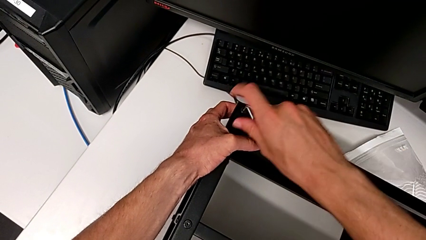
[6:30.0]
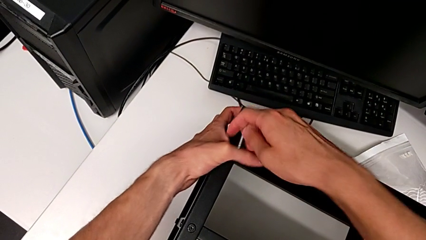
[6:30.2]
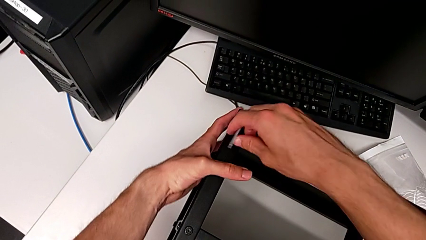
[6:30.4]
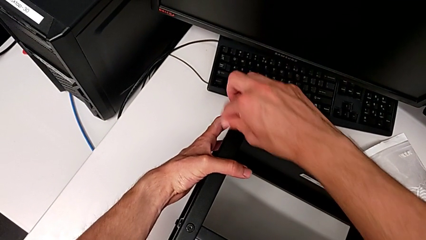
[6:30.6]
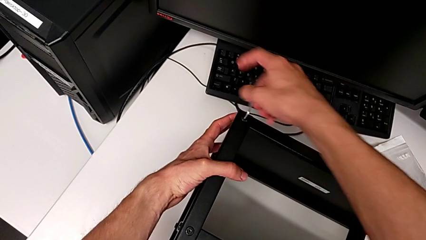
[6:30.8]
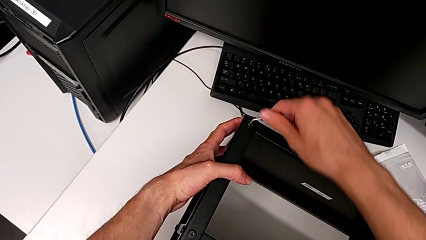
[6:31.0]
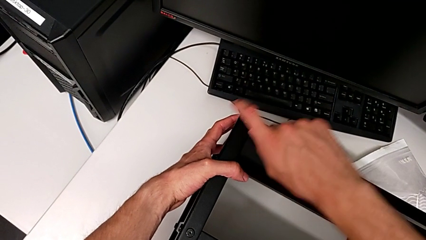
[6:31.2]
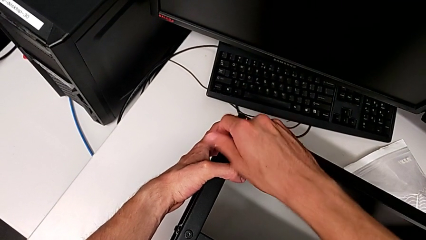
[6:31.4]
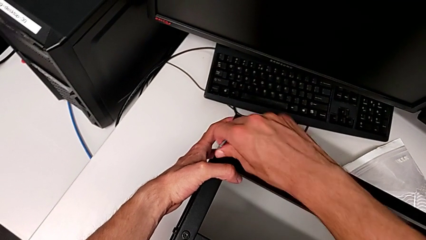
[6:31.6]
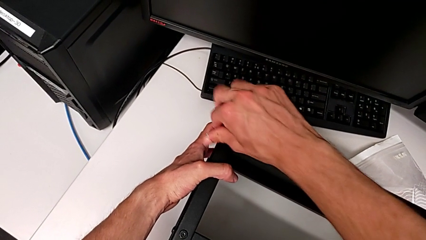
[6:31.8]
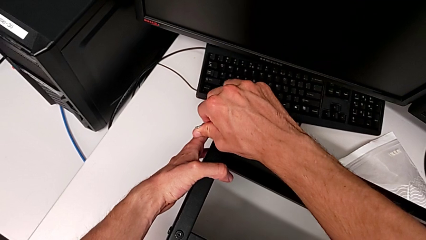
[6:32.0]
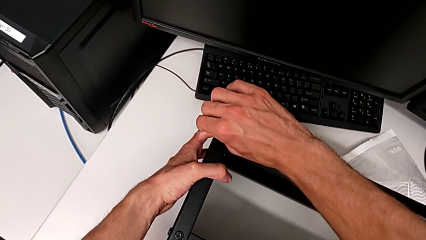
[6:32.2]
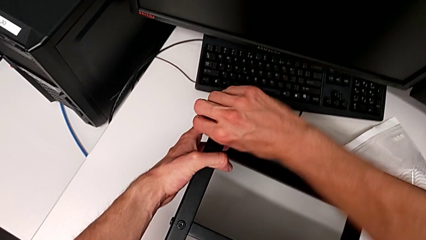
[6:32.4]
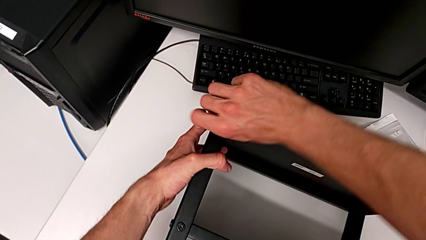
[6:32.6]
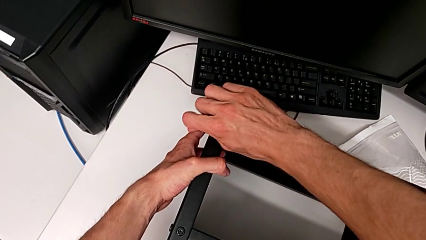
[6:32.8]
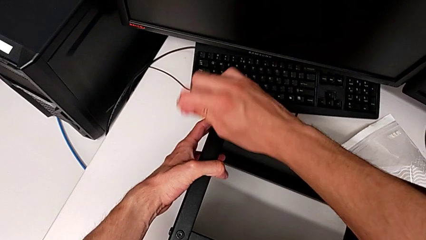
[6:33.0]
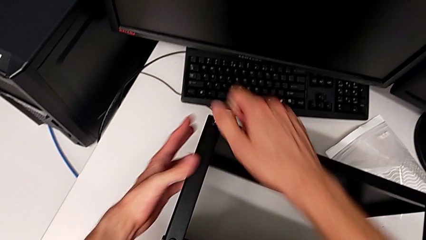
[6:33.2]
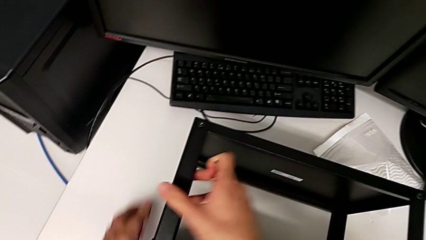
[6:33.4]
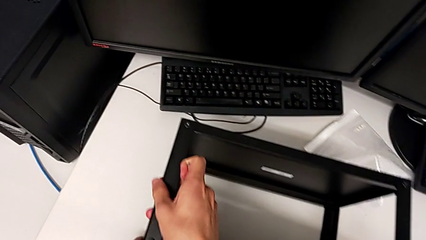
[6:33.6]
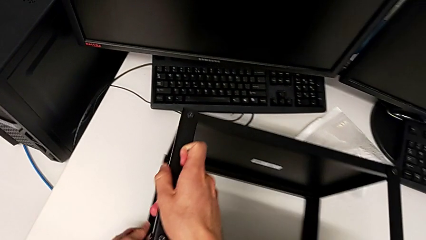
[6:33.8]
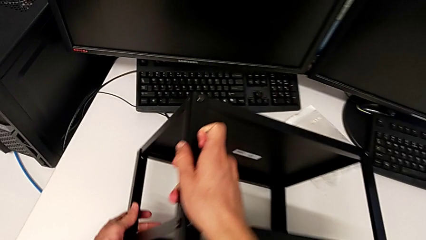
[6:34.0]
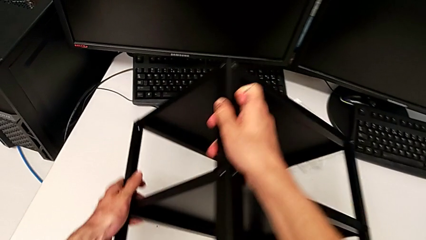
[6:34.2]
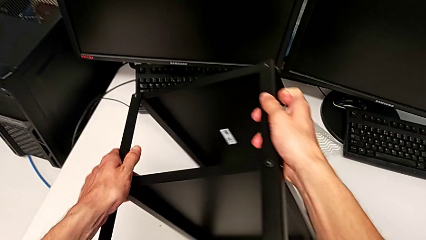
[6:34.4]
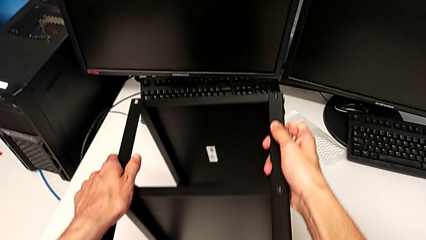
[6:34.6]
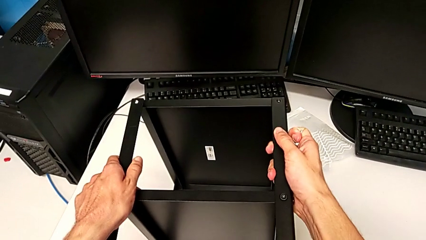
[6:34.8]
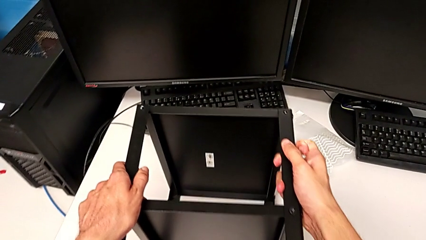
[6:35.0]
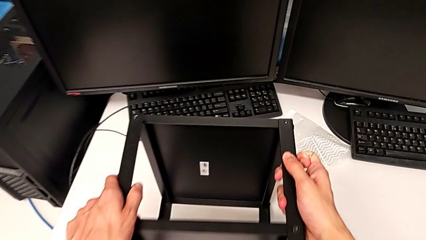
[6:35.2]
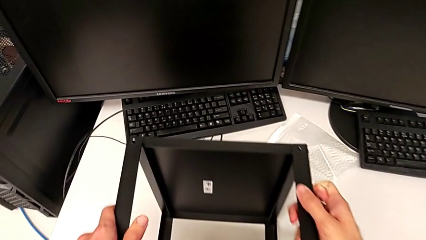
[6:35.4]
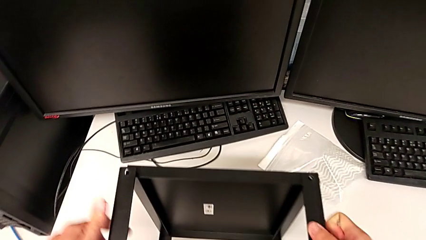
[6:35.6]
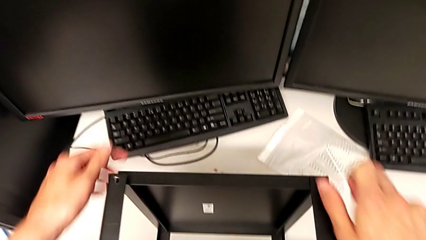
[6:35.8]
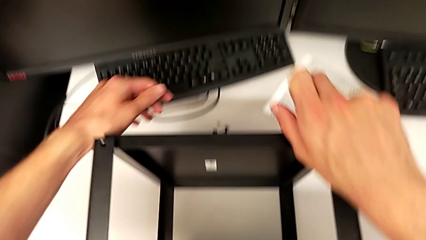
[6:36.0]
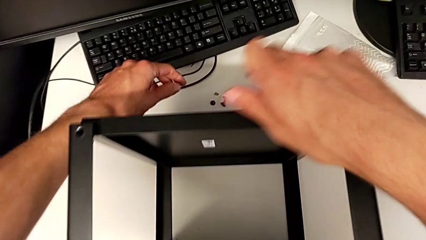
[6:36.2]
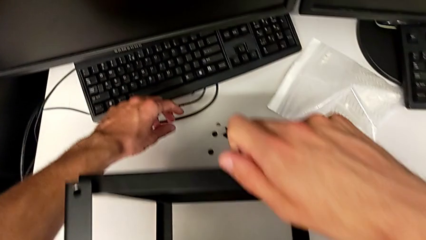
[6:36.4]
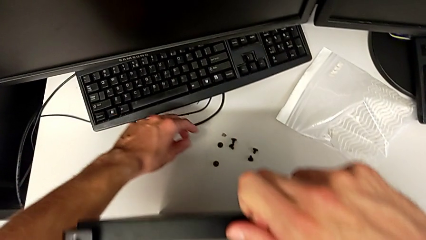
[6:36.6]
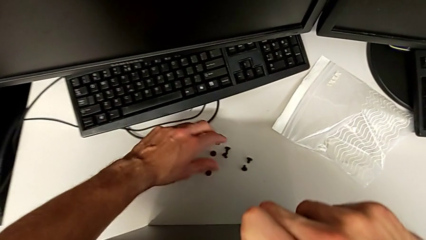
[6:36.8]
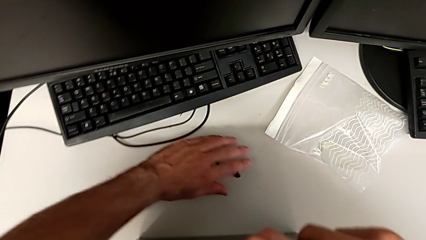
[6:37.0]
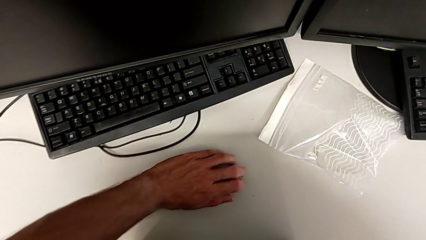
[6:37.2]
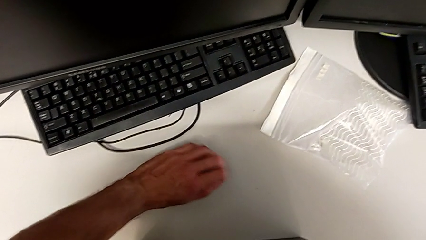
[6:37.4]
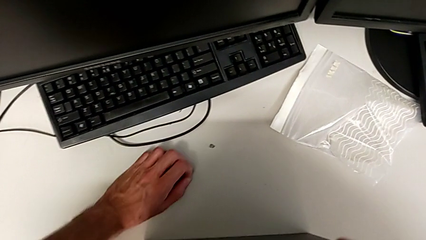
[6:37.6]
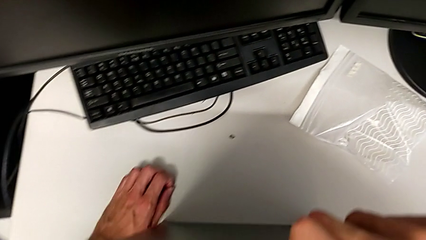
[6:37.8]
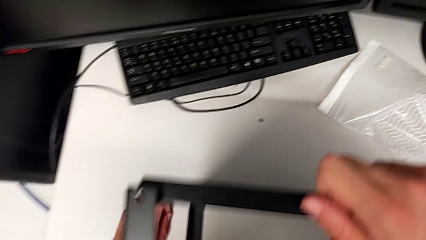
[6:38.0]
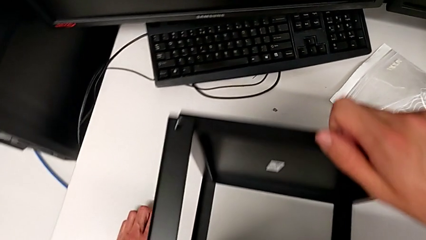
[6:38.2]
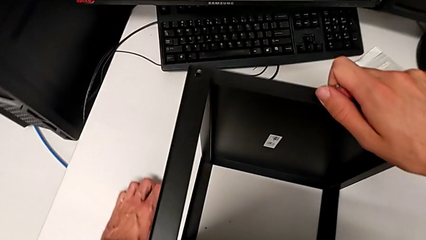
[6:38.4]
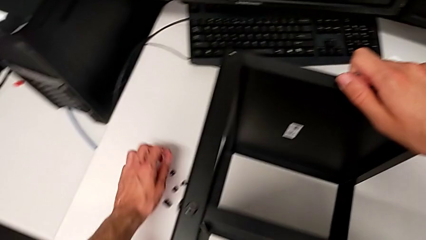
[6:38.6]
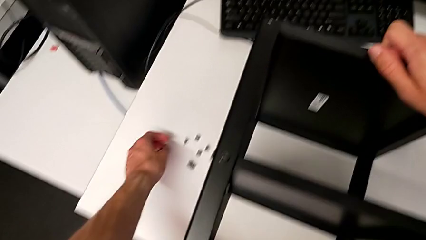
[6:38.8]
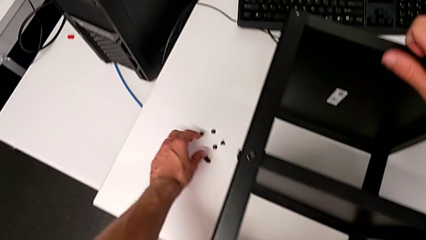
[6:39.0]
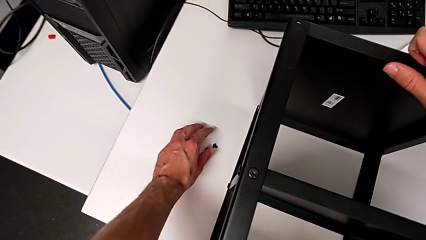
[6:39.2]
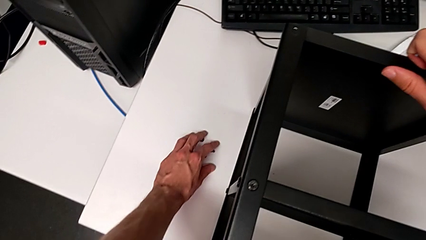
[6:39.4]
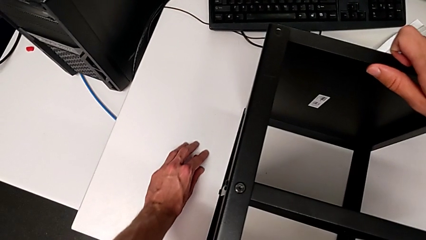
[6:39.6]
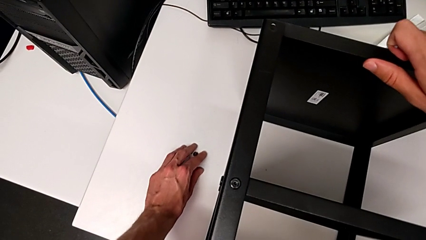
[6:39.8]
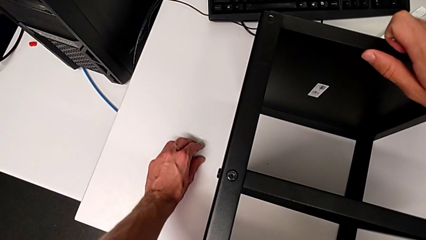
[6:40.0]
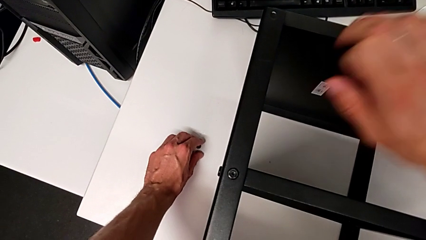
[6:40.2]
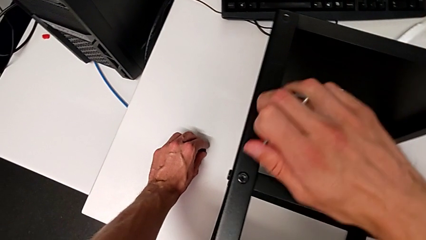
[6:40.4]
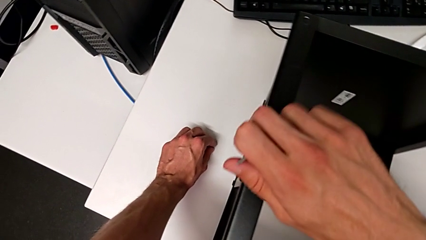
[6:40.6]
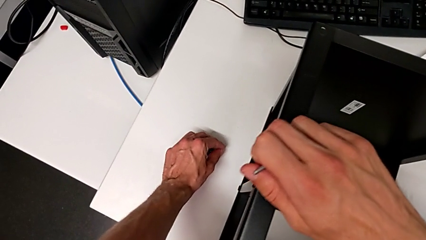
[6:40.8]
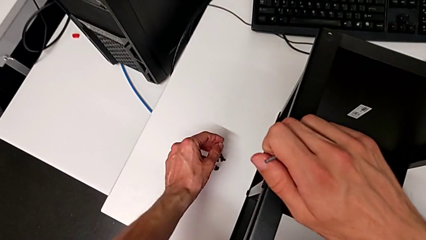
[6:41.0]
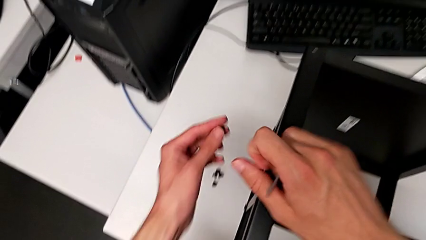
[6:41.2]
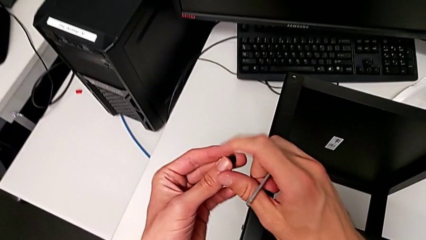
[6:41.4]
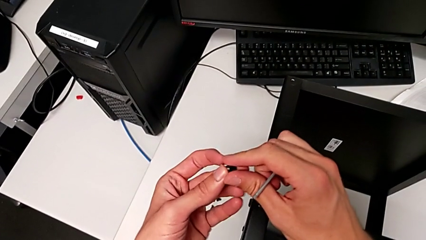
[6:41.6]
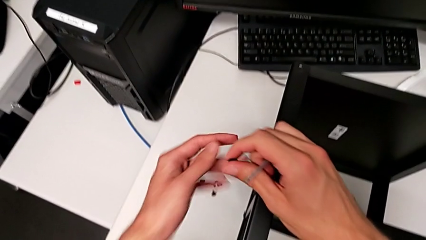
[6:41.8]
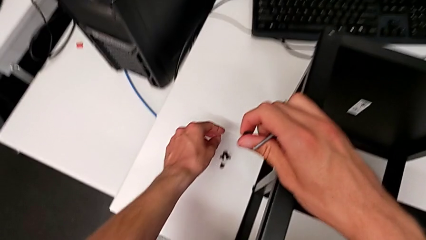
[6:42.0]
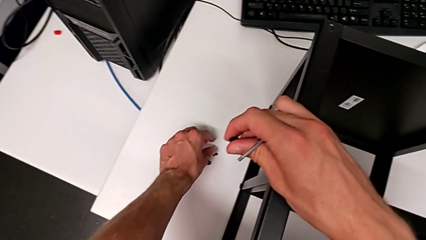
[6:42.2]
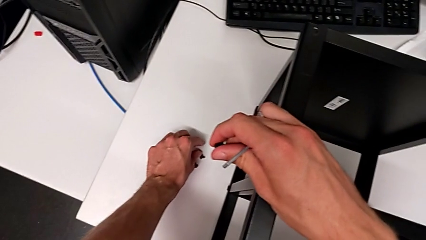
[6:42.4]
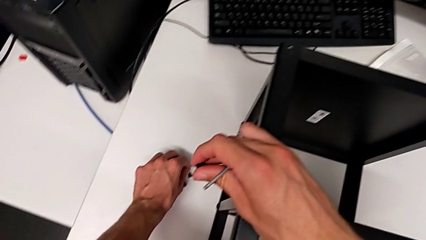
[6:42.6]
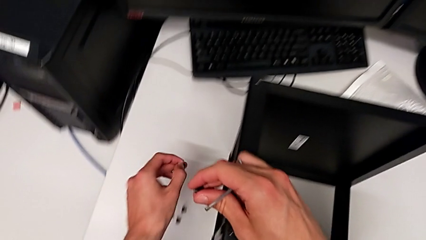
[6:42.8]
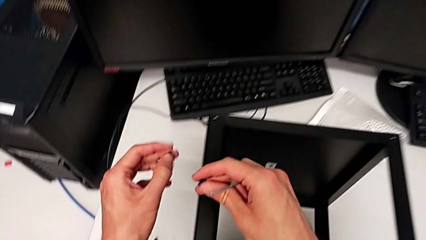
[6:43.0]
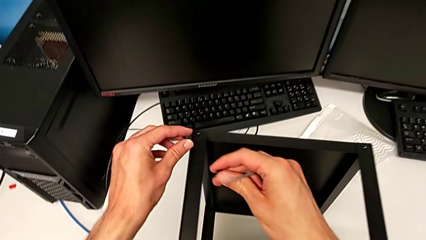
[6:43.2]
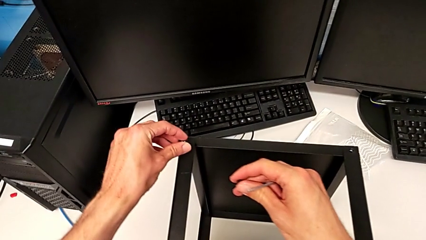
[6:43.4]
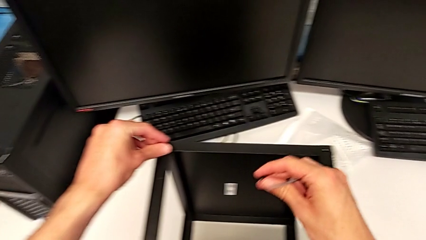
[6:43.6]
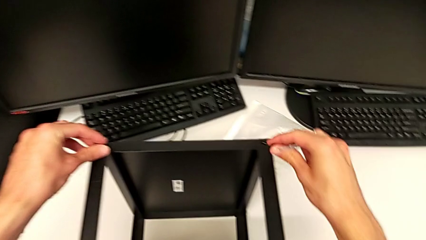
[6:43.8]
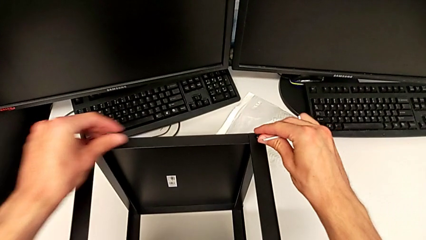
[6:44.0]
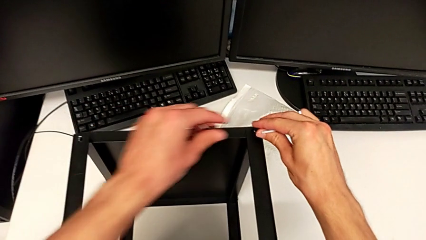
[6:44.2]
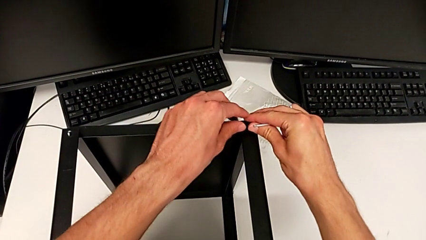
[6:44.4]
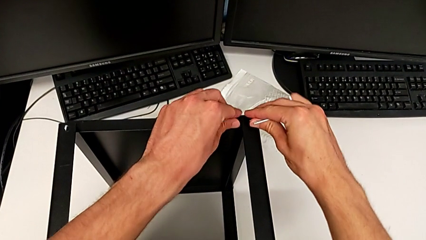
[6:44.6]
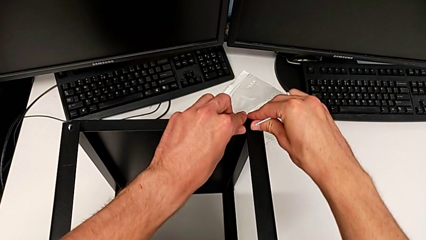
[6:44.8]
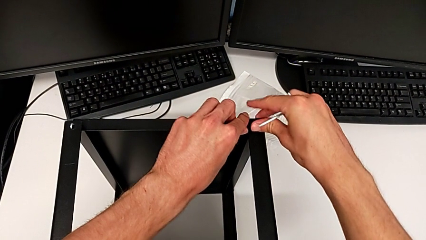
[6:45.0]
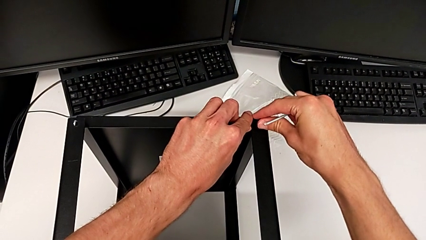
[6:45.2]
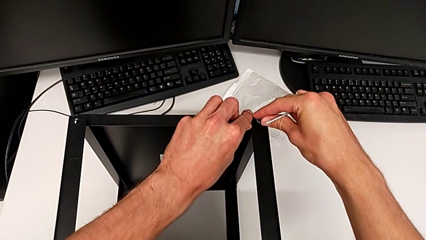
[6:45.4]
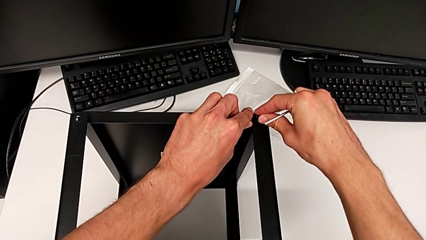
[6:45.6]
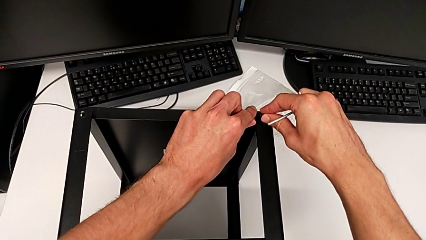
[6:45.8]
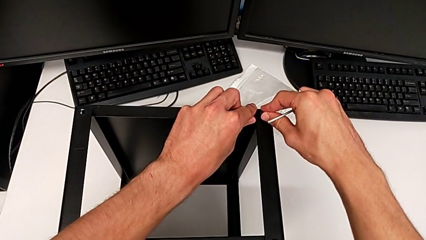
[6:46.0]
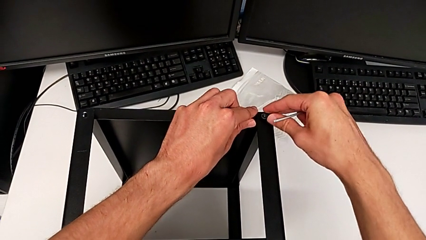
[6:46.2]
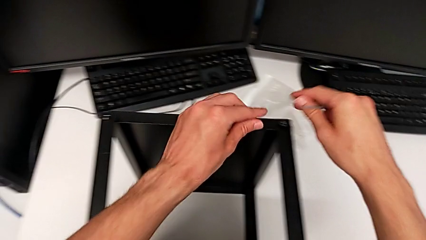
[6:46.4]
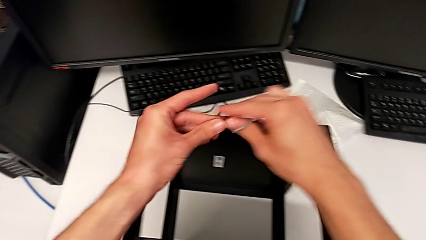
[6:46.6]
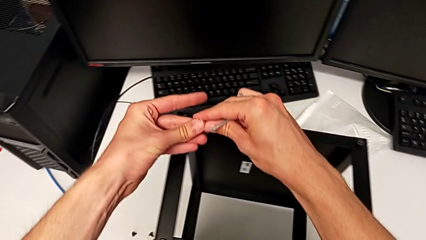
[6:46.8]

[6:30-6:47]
The camera wearer is assembling the top tray. They screw the hex socket head, withdraw the Allen wrench, rotate the nightstand, align the hex socket head, grab it three times, insert it and grab it.
